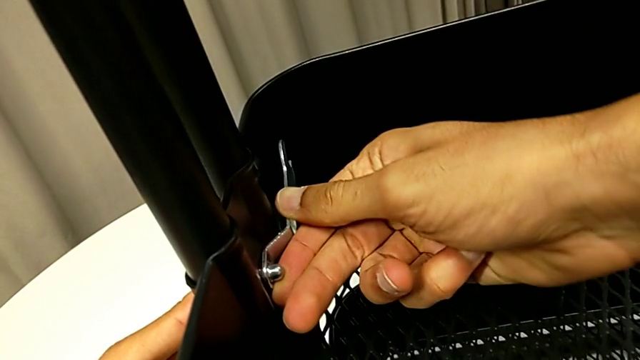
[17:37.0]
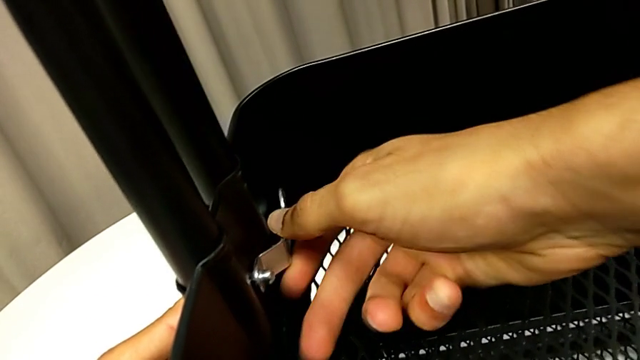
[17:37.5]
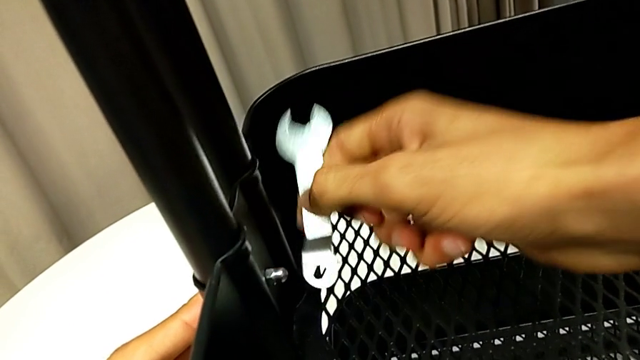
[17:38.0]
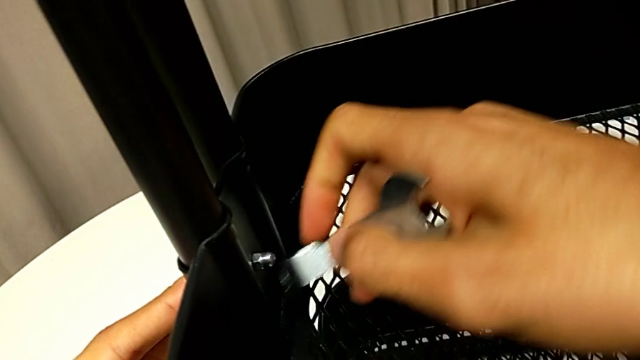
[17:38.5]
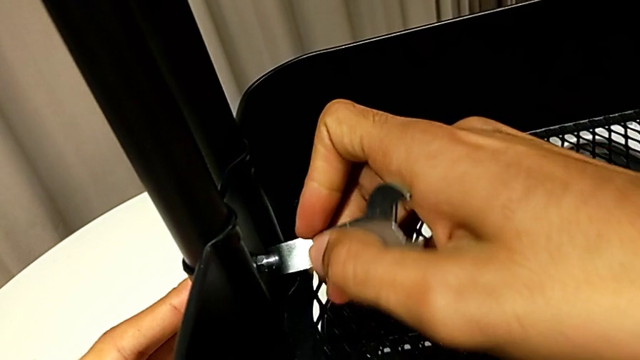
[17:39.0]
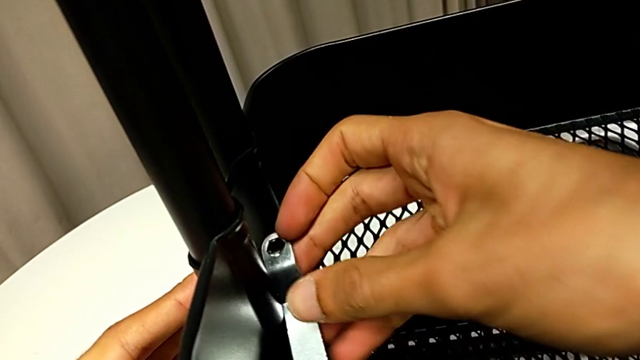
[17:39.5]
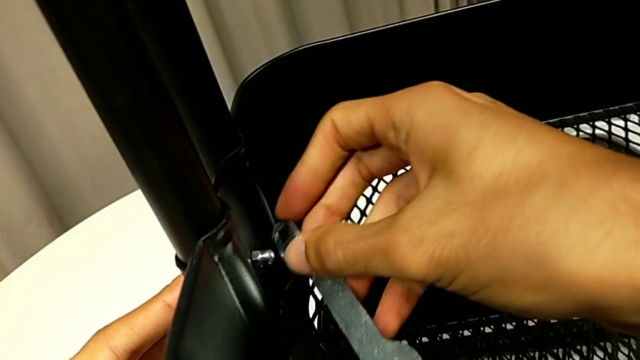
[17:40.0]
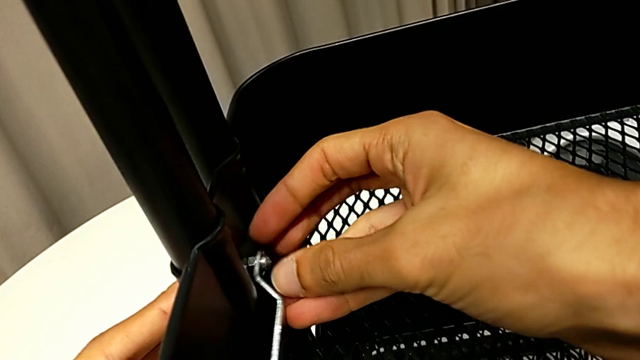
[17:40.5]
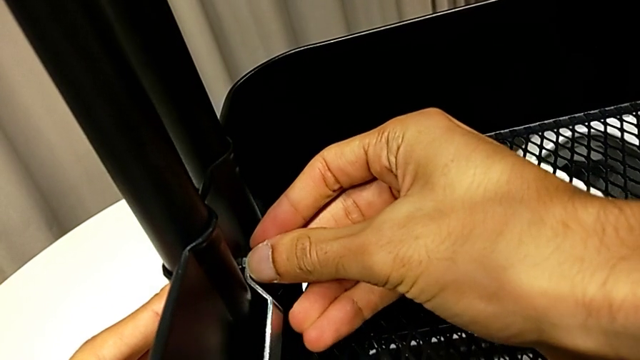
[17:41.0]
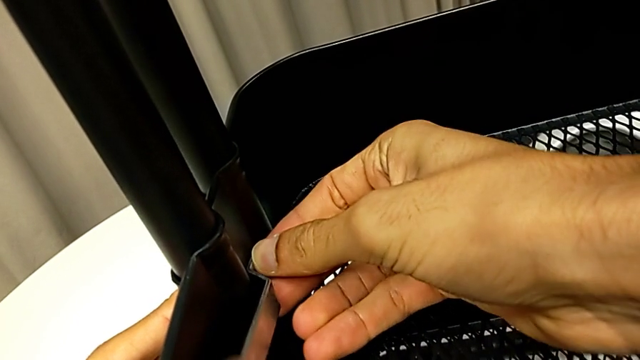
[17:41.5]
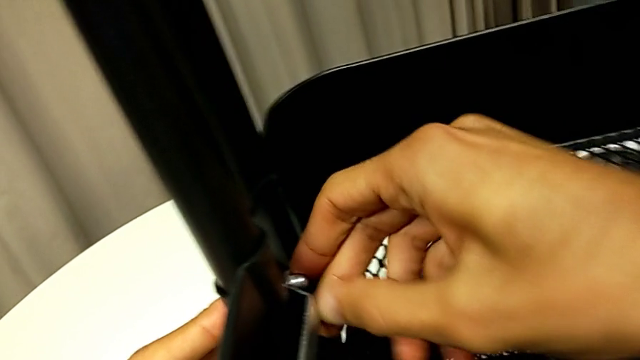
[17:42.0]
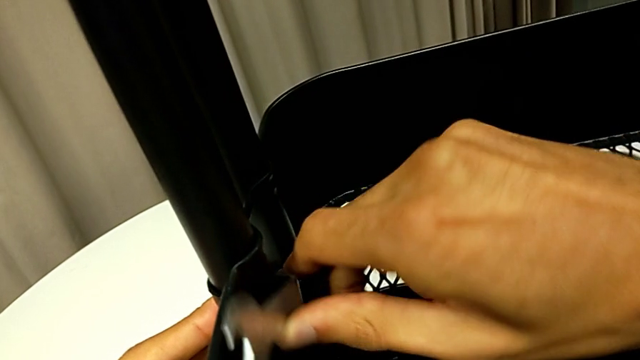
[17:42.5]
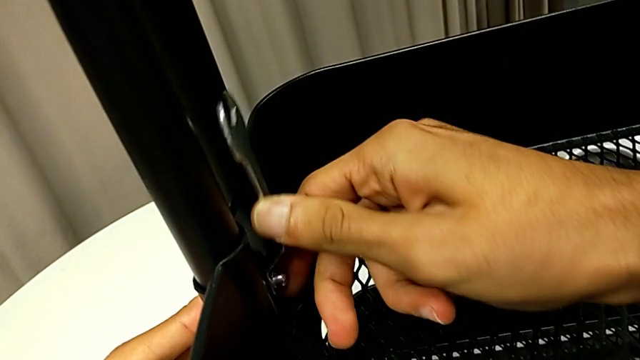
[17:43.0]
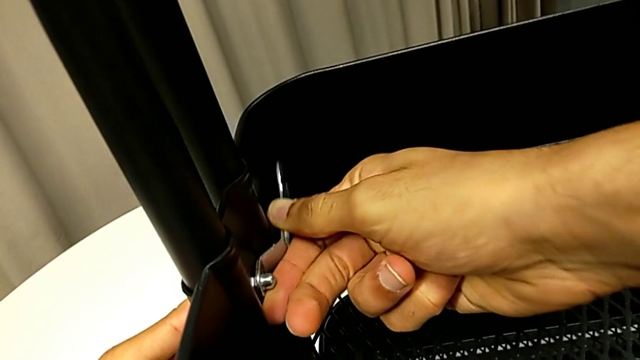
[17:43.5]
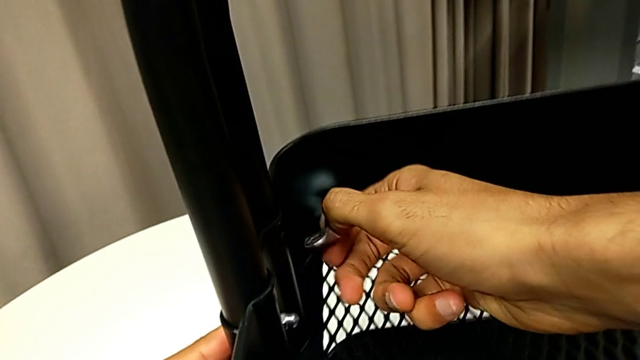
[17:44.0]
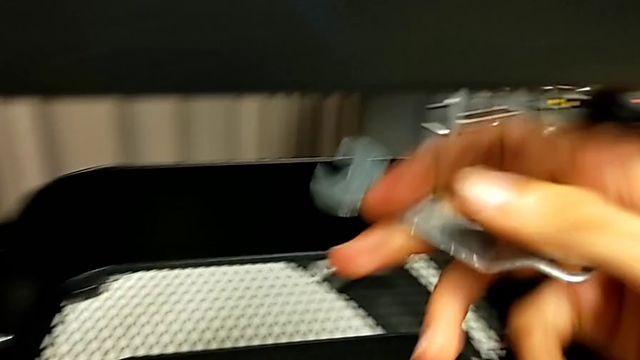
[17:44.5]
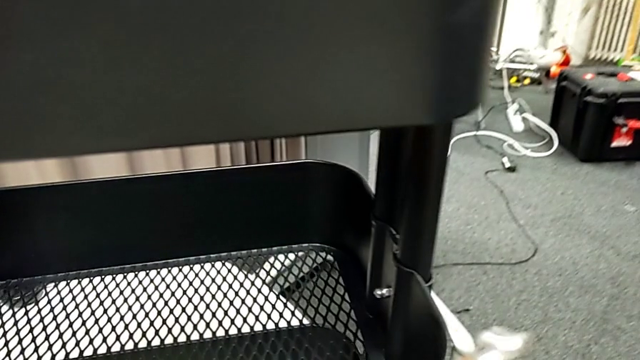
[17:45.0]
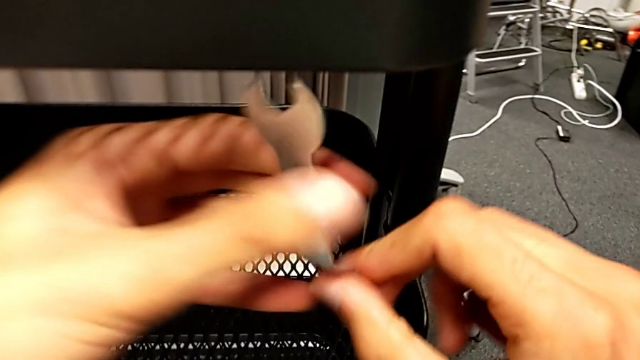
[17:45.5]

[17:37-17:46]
The camera wearer is tightening all the hexagonal cap nuts. They keep screwing the hexagon cap nut and withdraw the spanner wrench.

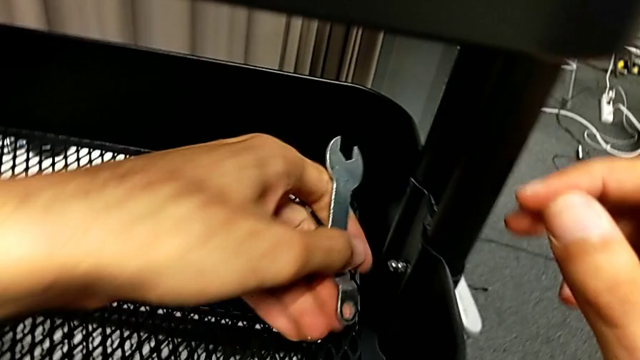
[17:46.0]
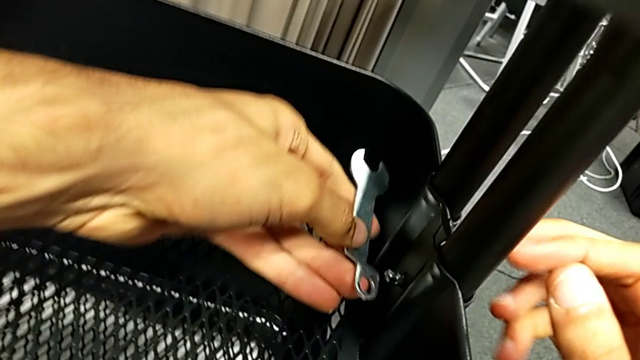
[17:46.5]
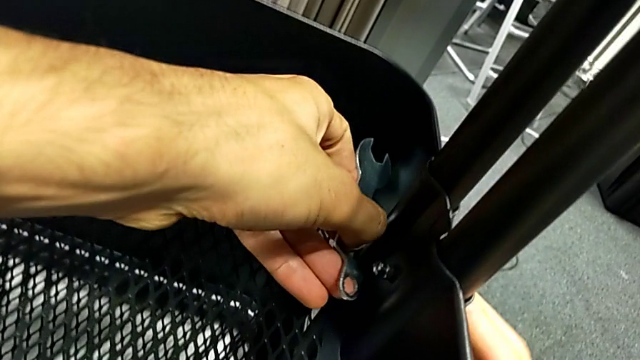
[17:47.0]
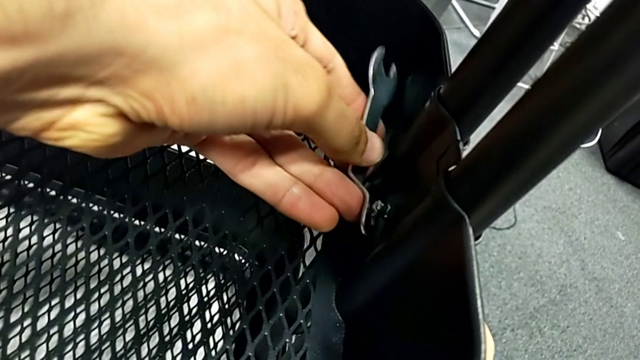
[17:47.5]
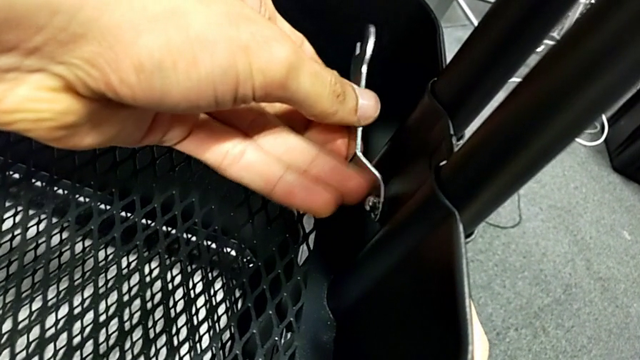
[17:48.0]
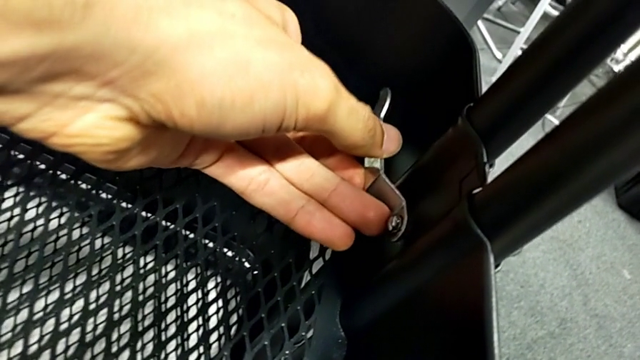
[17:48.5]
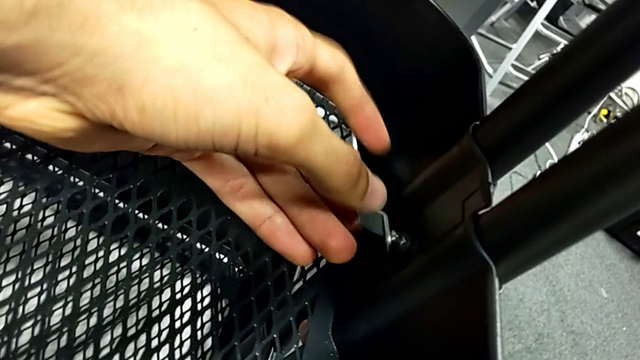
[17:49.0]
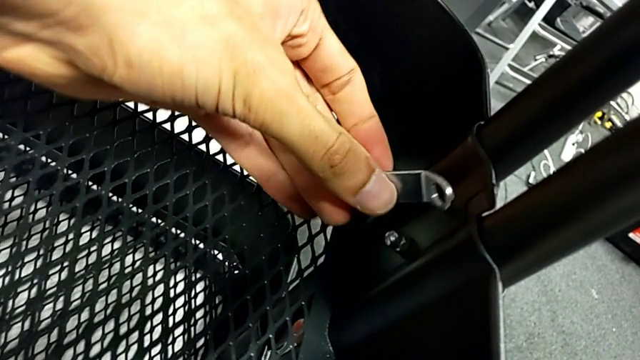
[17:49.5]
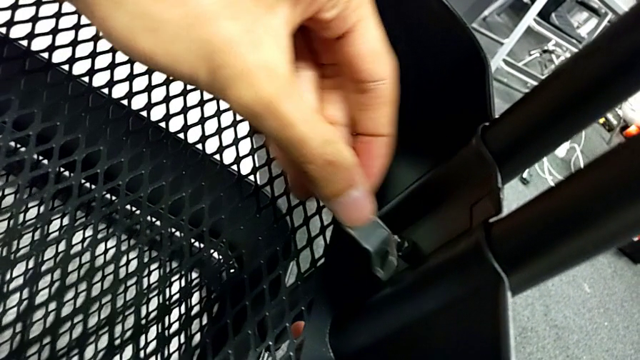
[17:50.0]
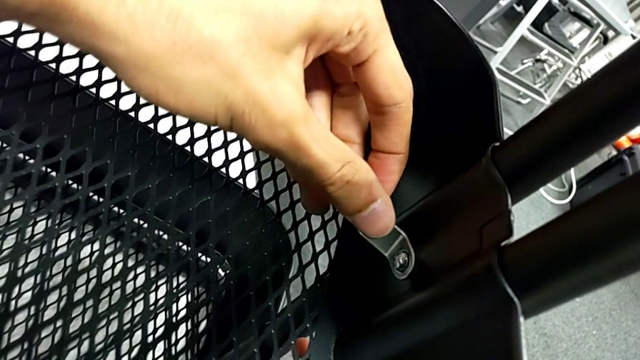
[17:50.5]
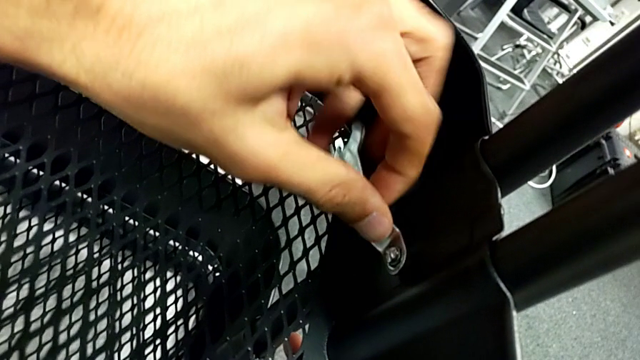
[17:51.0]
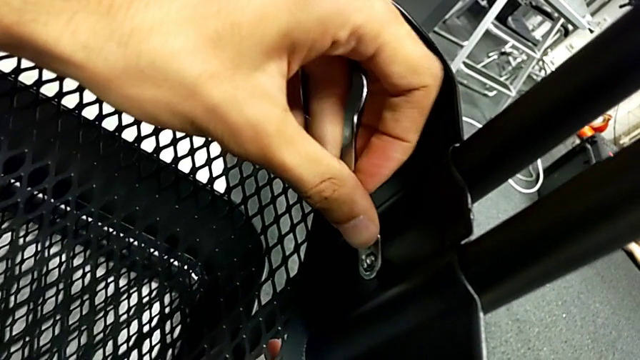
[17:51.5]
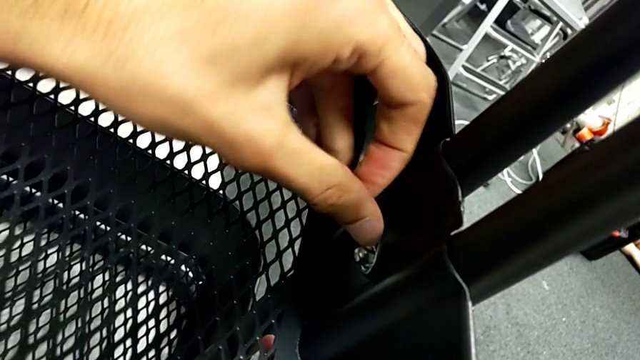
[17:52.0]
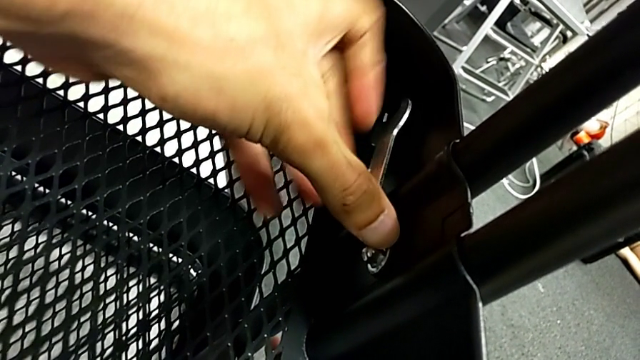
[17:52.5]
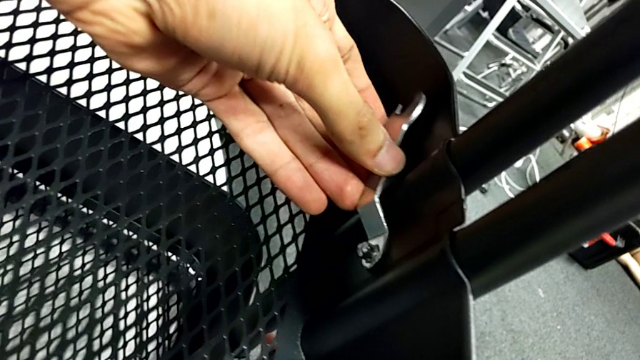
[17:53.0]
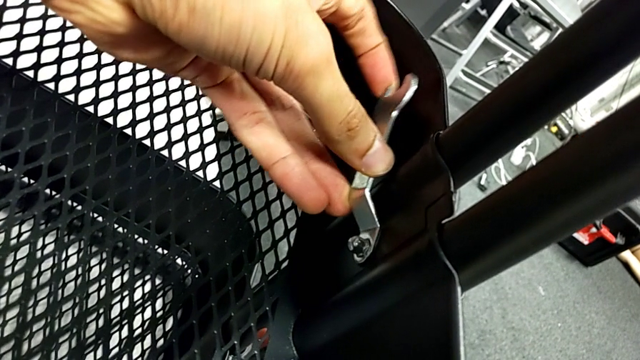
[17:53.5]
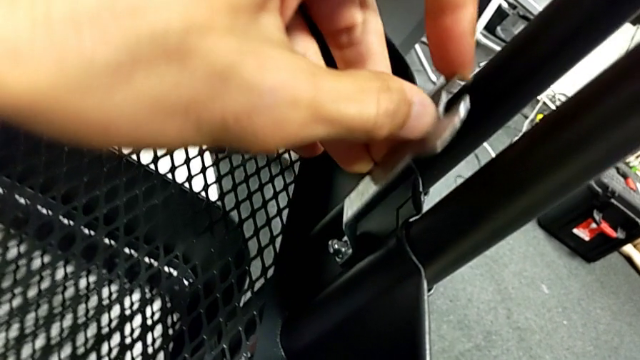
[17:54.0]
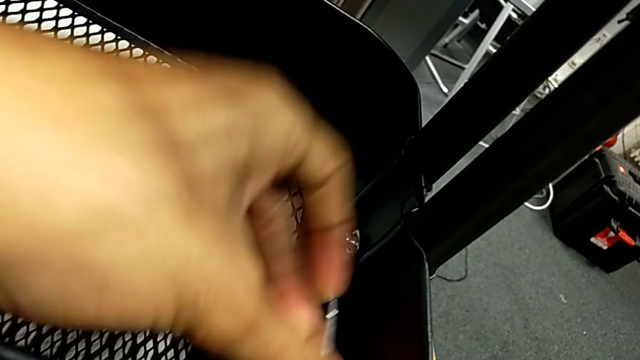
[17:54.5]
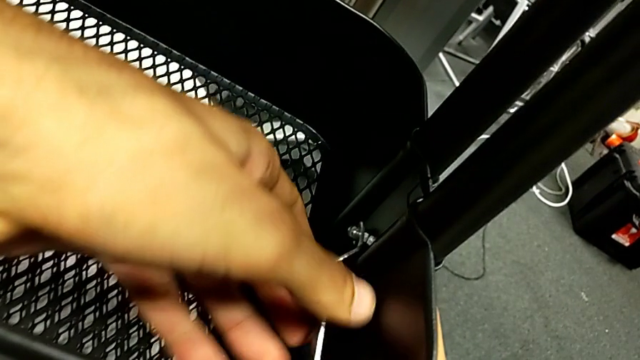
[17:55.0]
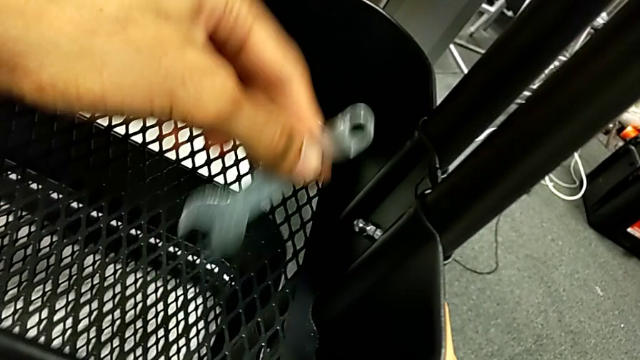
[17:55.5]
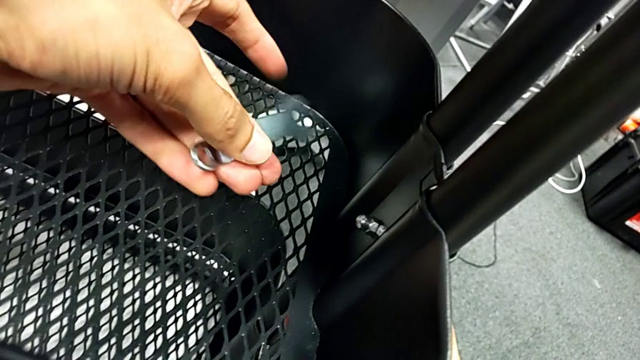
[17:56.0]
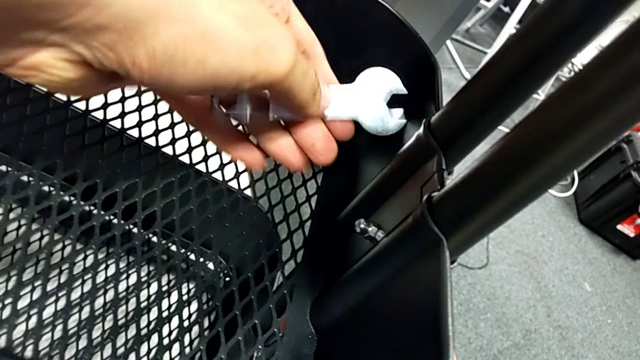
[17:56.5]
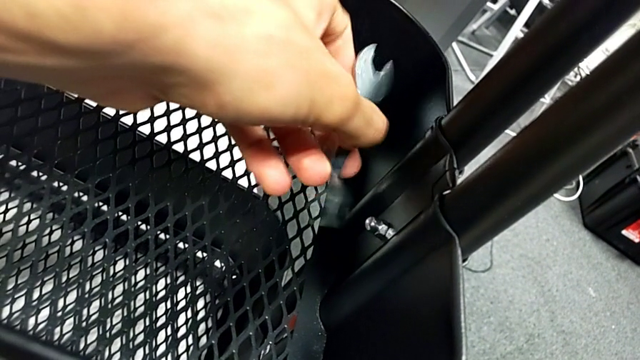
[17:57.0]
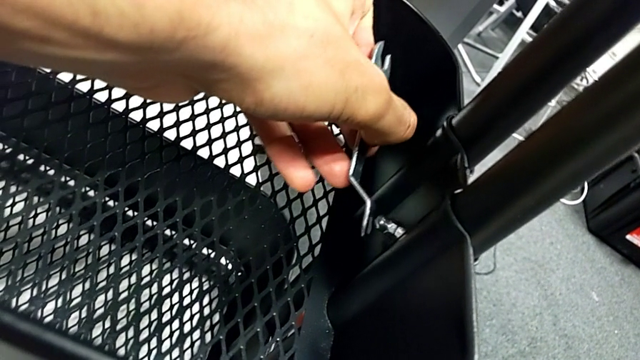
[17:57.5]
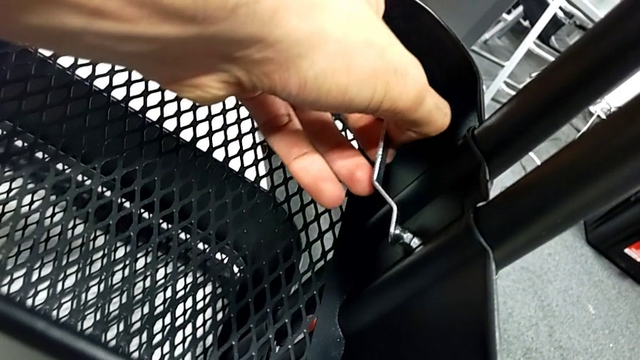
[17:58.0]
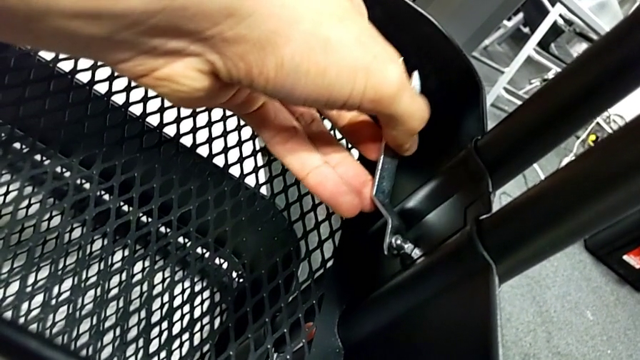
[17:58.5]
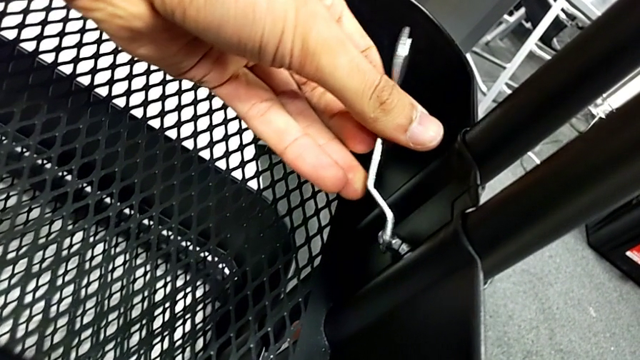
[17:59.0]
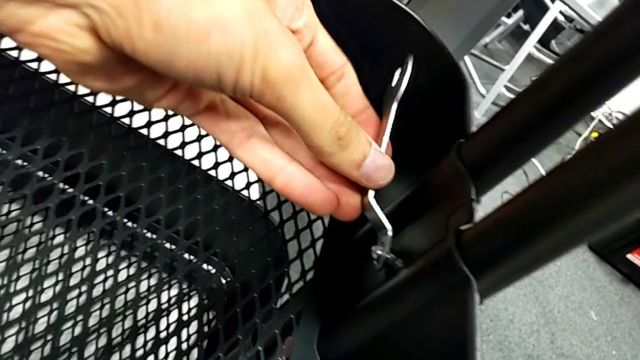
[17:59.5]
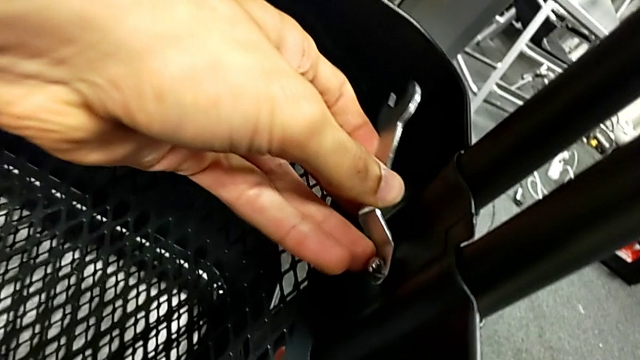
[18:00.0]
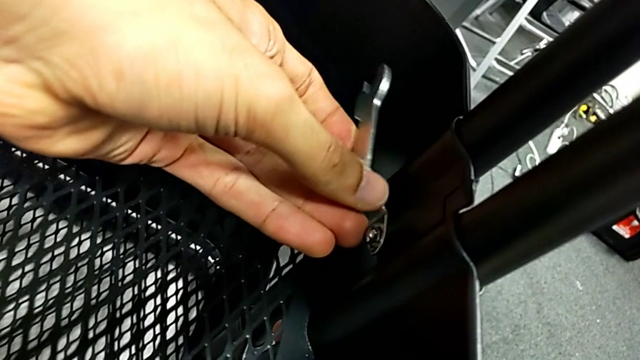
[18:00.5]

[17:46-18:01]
The camera wearer is tightening all the hexagonal cap nuts. They place the spanner wrench, withdraw it, place it and begin to screw the hexagon cap nut.
